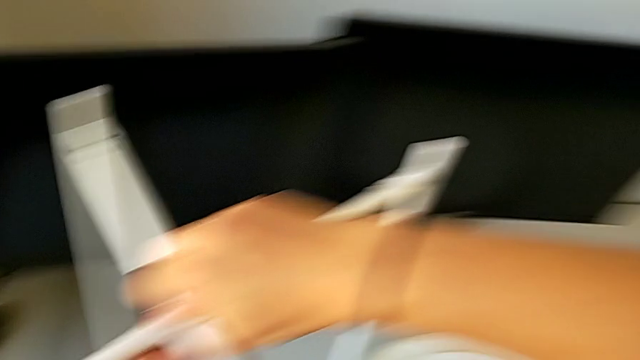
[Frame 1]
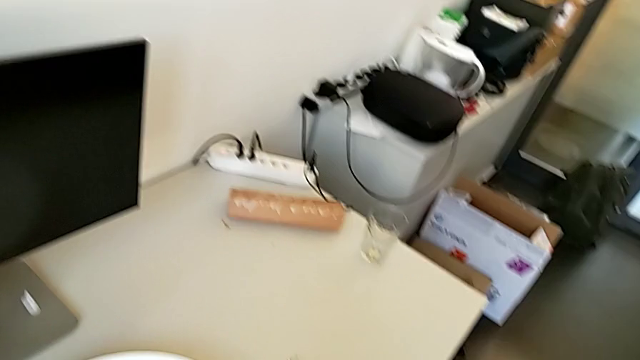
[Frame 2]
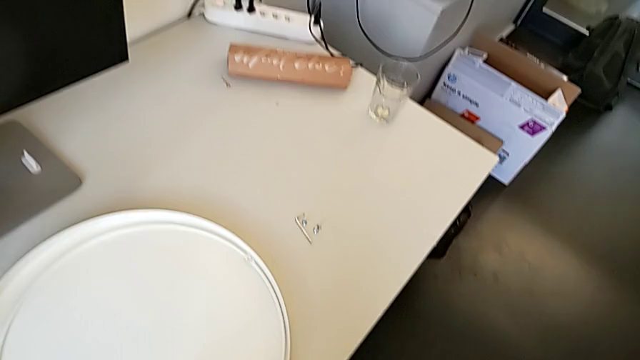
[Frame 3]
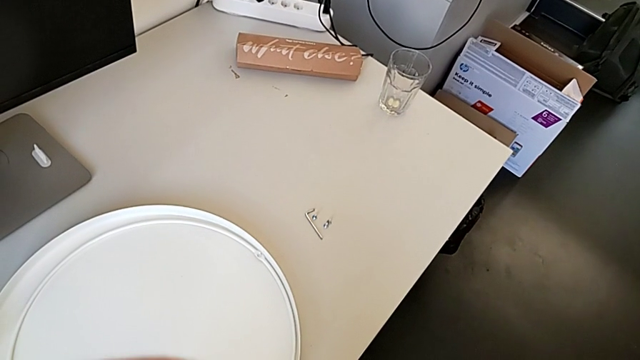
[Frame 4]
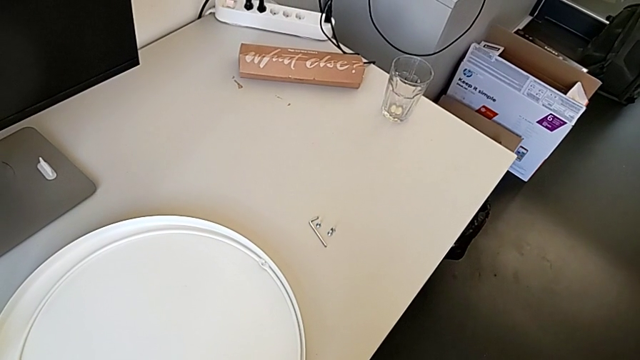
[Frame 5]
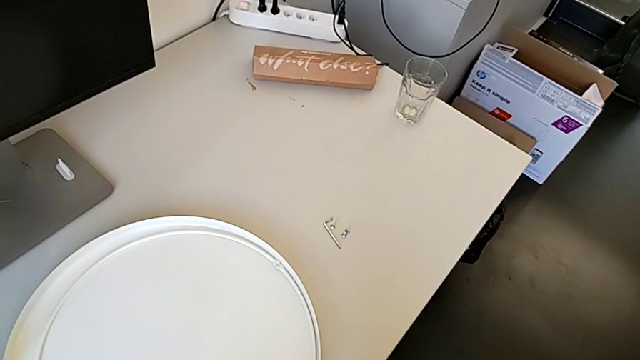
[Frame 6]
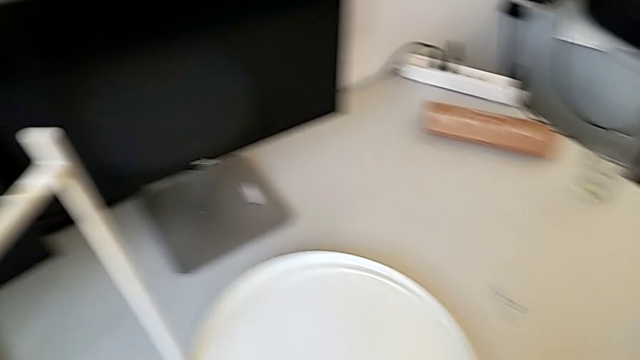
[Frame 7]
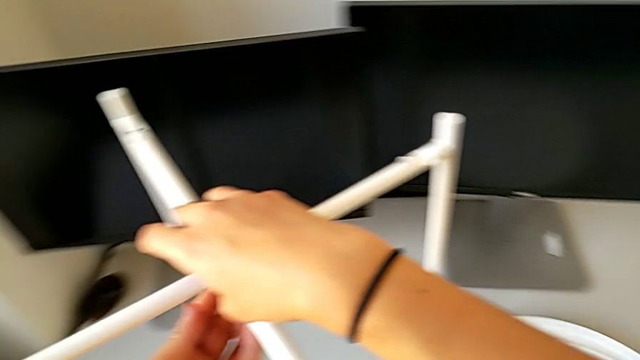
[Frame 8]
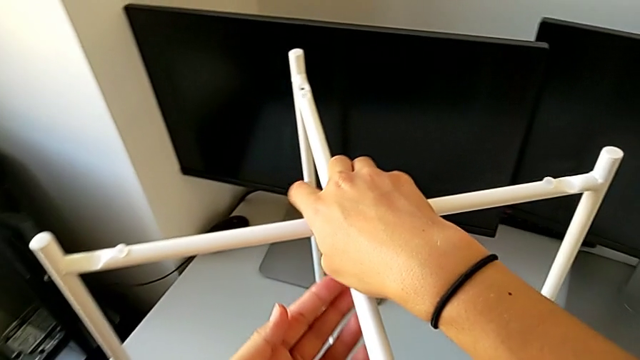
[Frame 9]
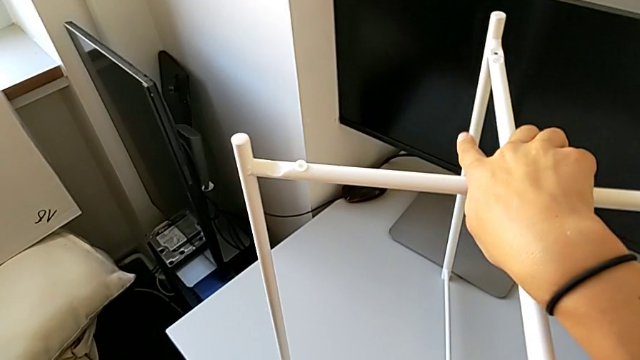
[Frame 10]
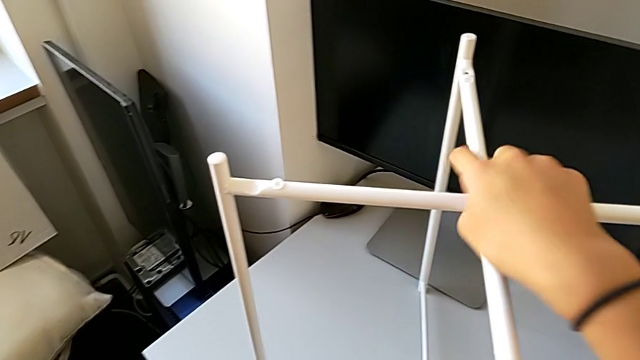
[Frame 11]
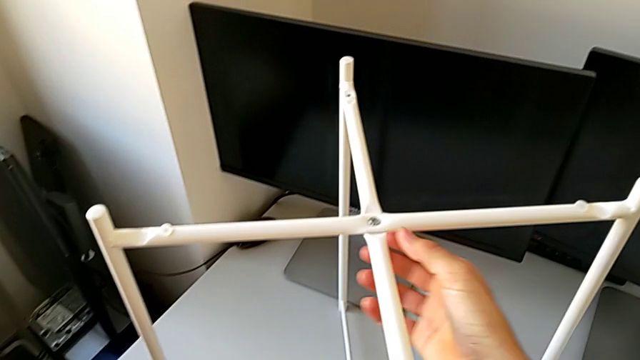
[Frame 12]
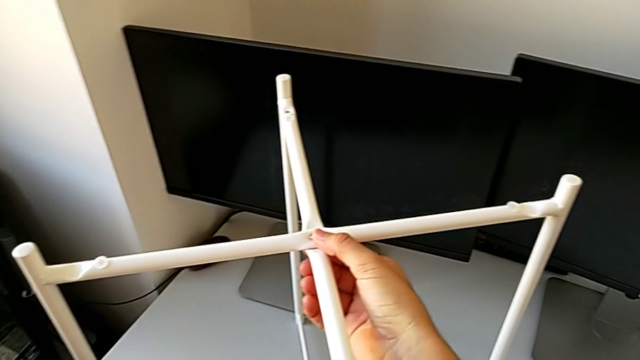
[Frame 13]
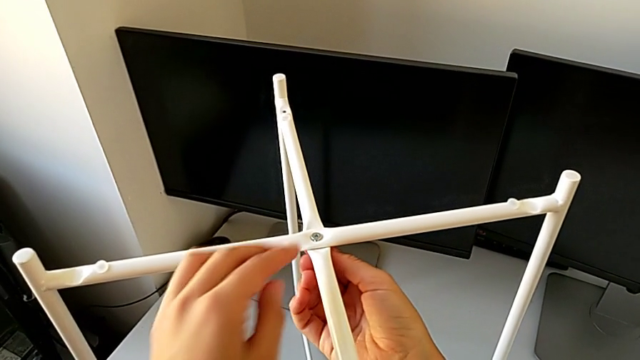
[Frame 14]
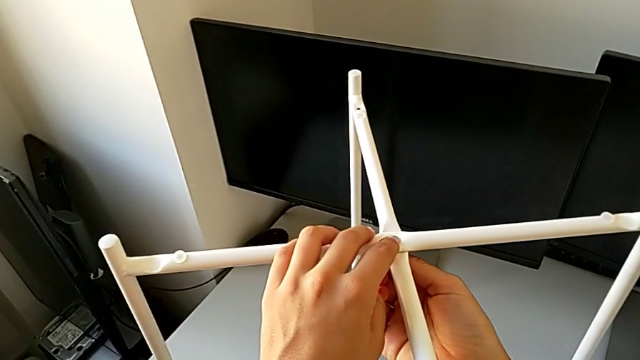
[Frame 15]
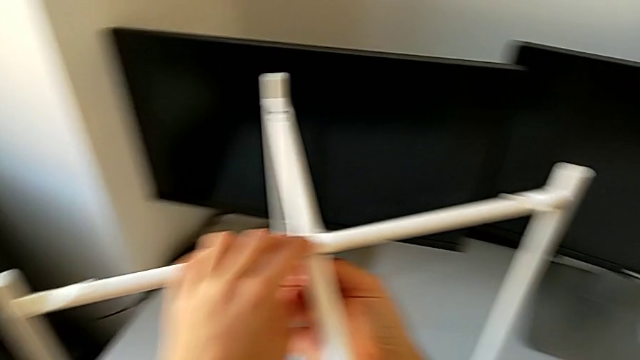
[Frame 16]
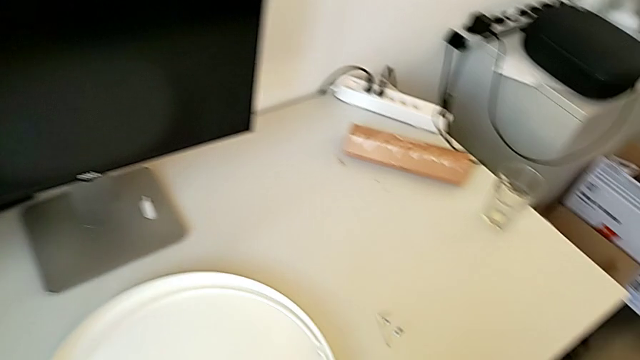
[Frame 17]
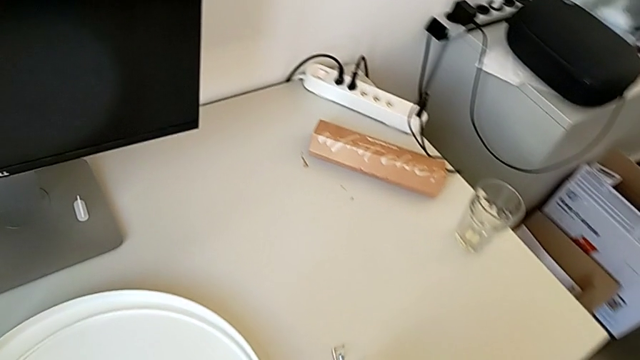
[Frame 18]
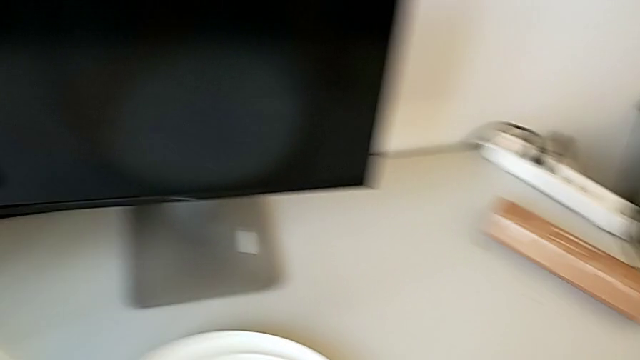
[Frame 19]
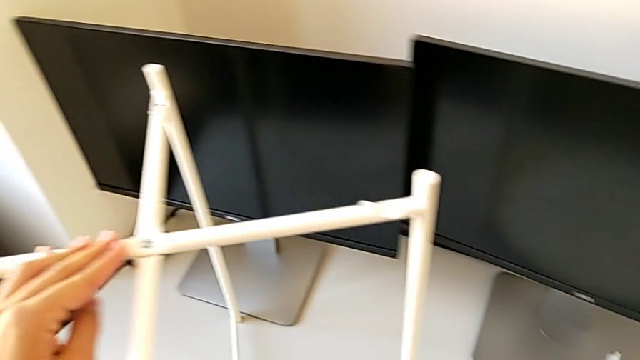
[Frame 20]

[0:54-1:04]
The camera wearer is assembling the legs of the table. They inspect the hex socket head and grab the Allen wrench.

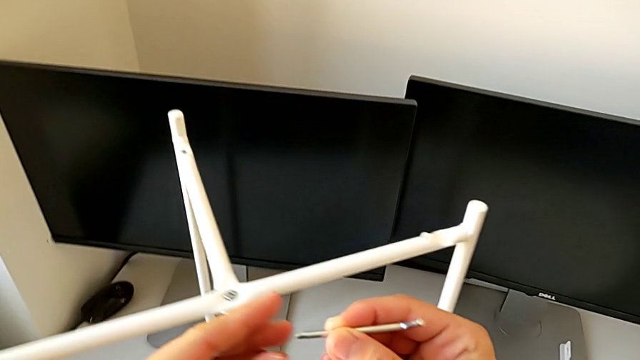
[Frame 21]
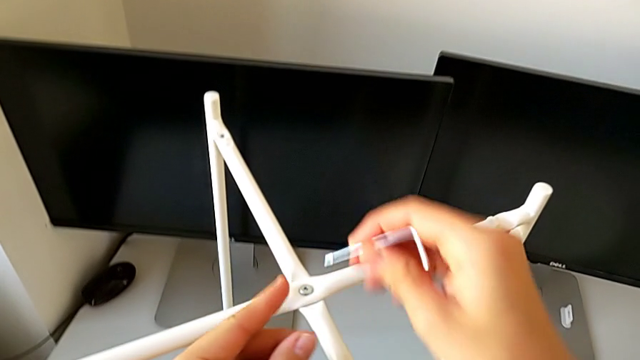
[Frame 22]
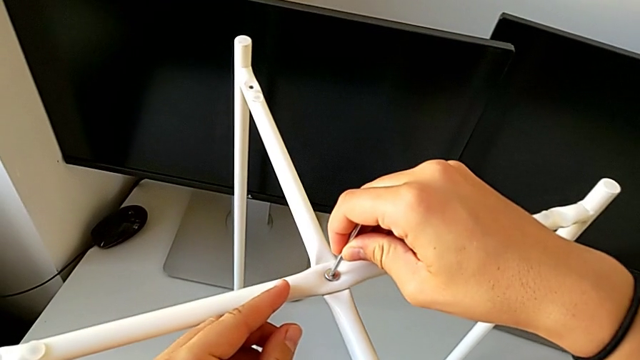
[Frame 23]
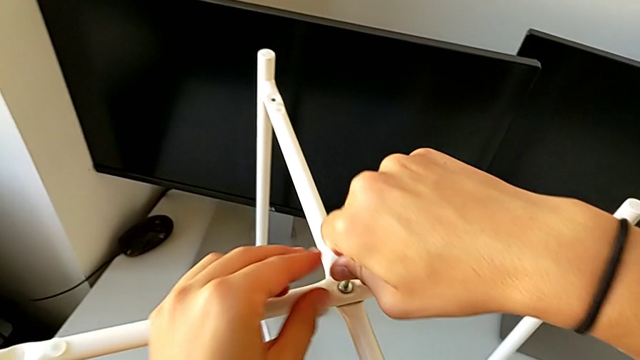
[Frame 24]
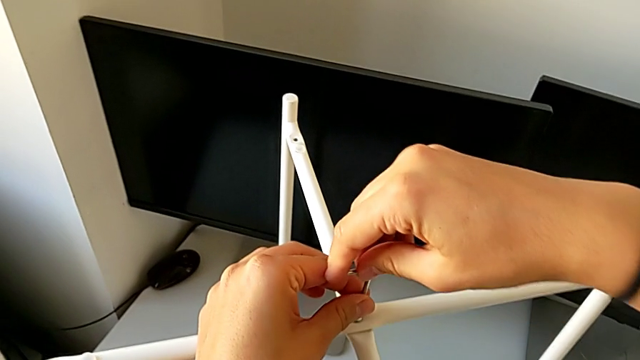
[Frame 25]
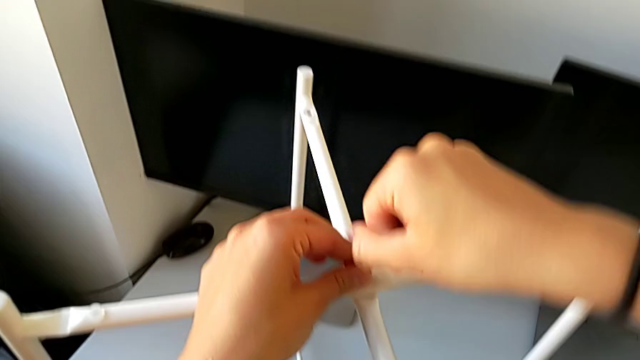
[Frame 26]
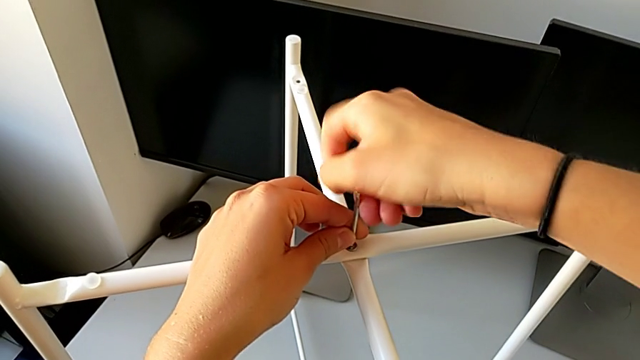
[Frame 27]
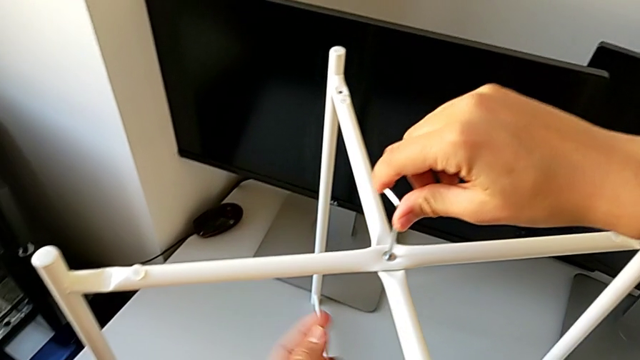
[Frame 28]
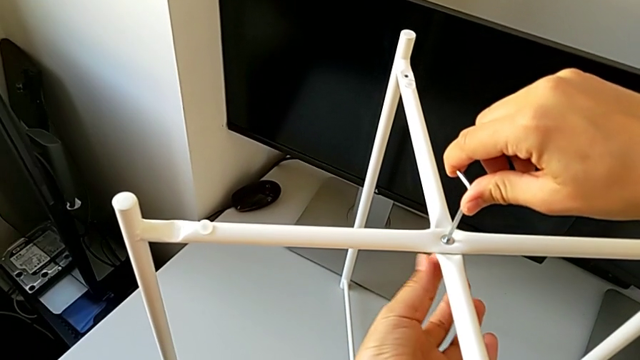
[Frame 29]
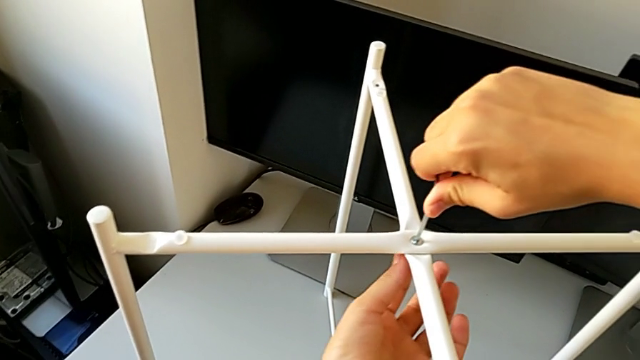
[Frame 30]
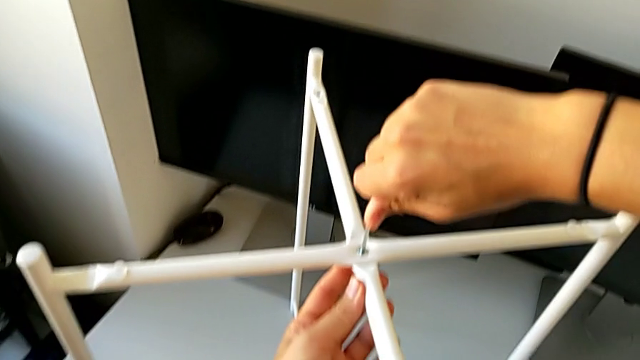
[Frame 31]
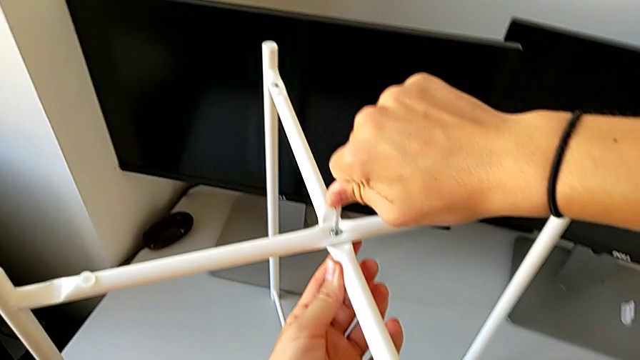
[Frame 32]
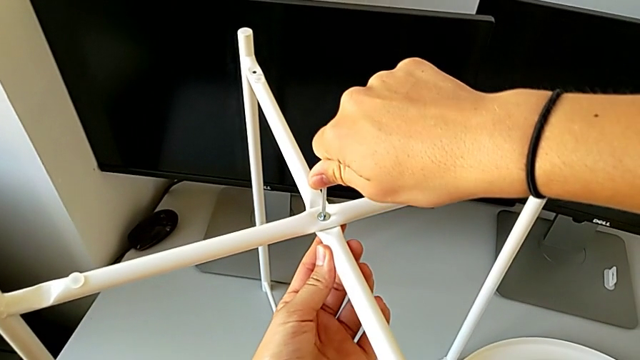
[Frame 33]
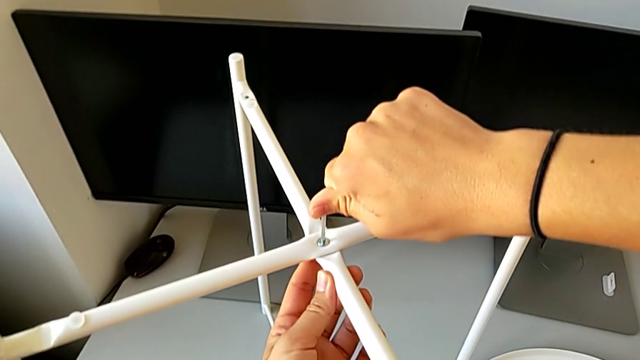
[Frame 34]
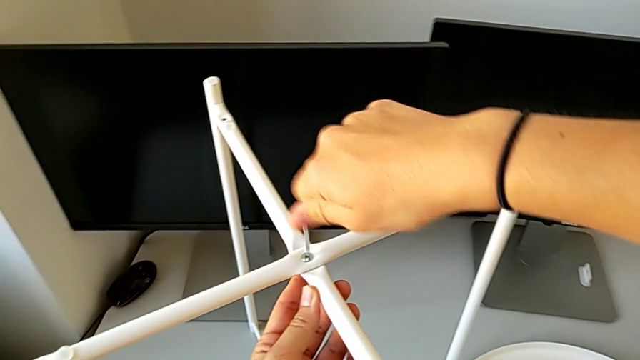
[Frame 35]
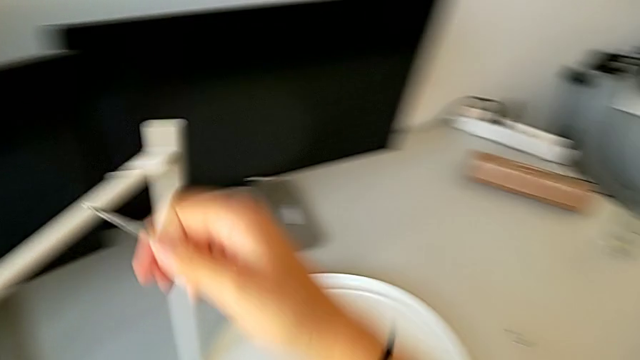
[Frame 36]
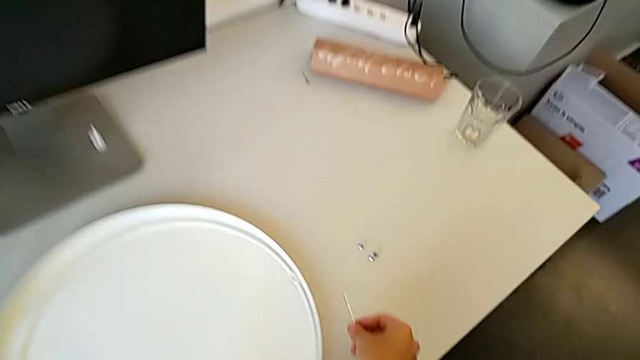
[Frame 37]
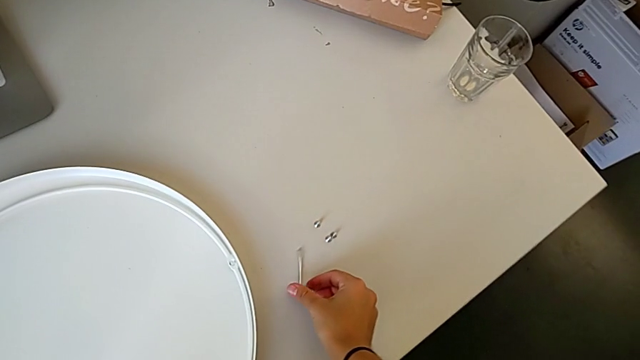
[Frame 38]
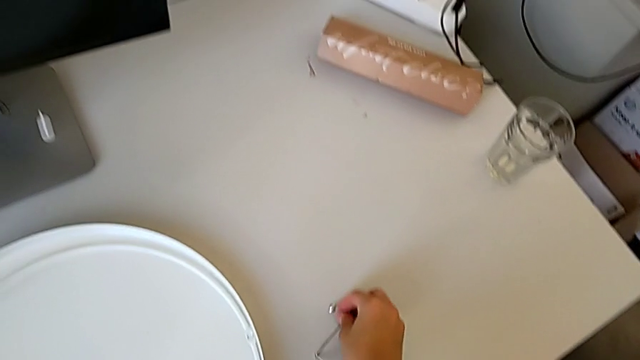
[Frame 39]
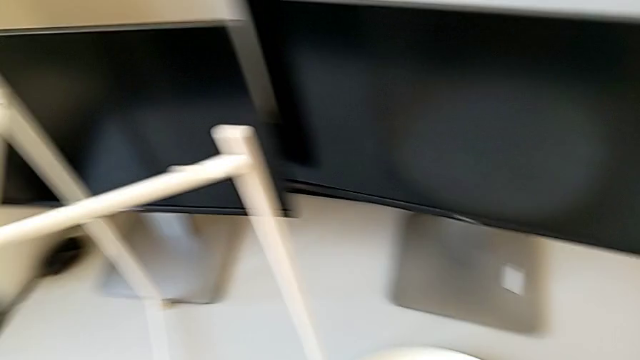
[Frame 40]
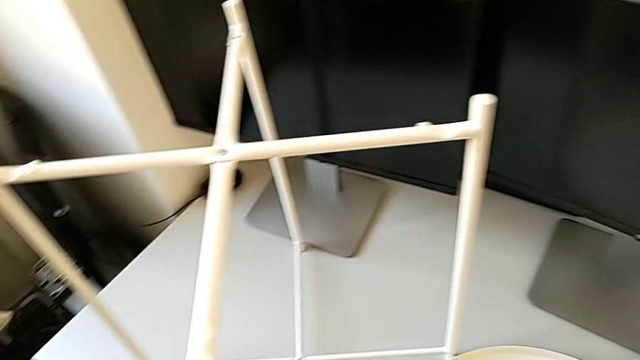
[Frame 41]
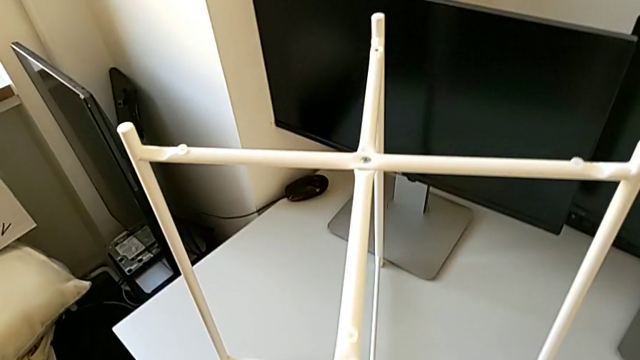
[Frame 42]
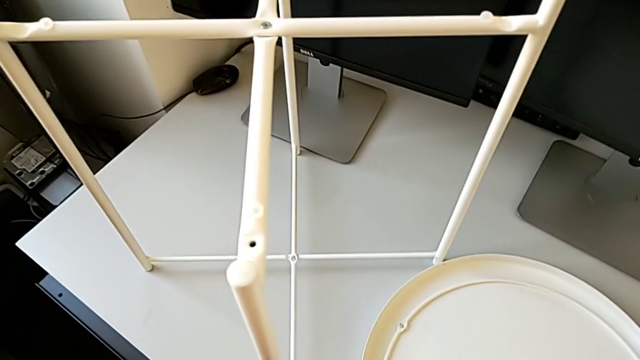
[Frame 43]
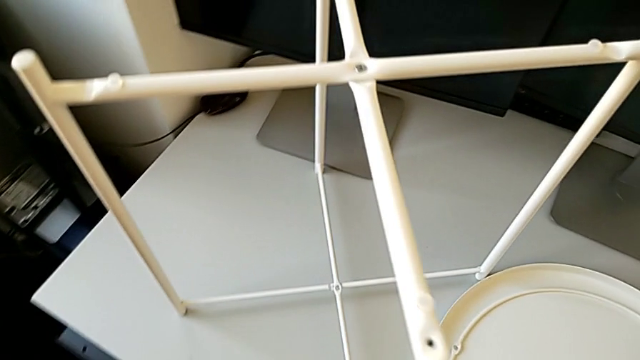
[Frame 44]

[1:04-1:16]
The camera wearer is assembling the legs of the table. They screw the middle hex socket head, place the Allen wrench and grab the hex socket head.
